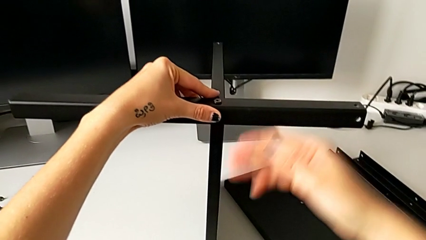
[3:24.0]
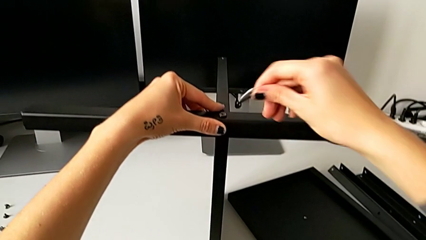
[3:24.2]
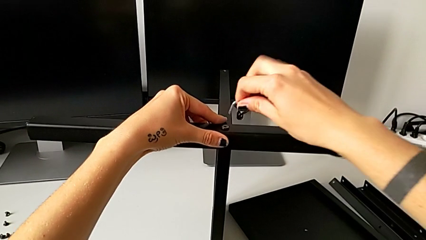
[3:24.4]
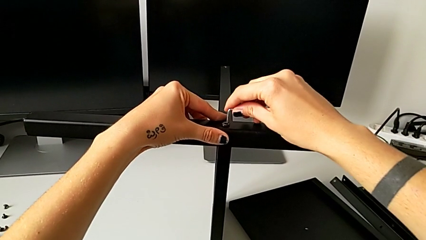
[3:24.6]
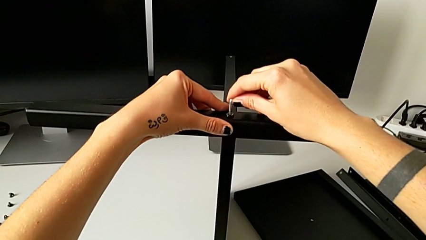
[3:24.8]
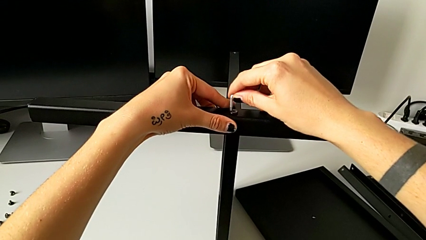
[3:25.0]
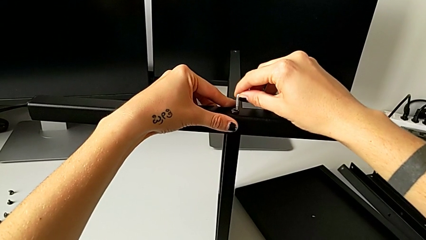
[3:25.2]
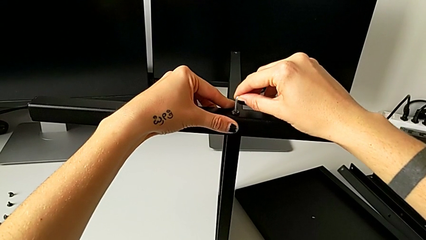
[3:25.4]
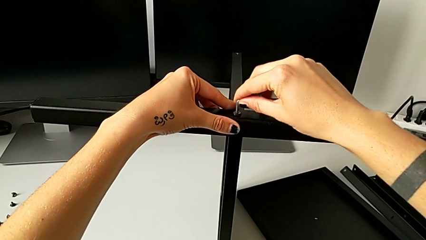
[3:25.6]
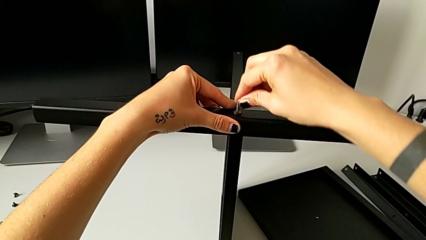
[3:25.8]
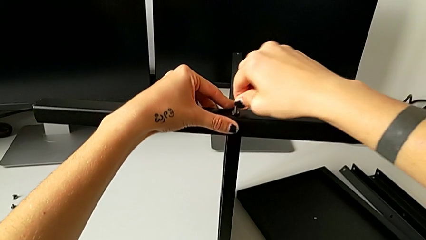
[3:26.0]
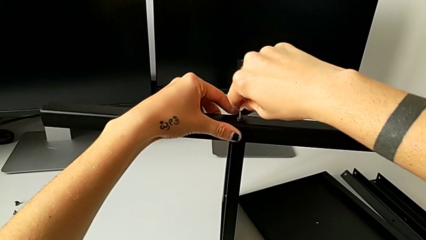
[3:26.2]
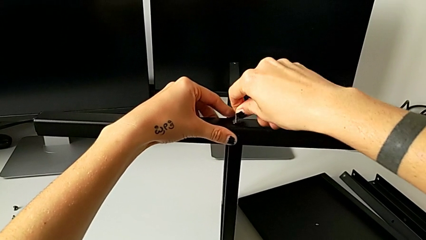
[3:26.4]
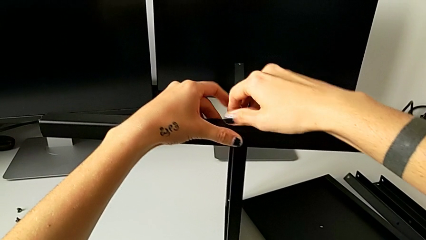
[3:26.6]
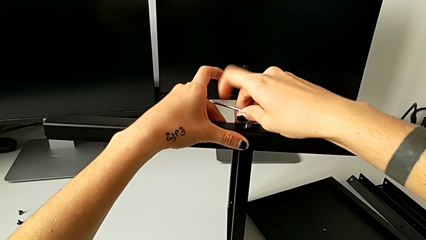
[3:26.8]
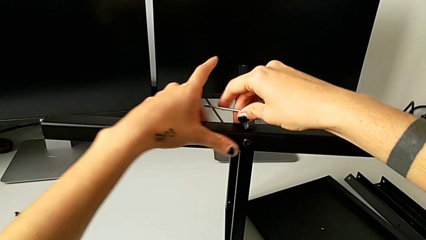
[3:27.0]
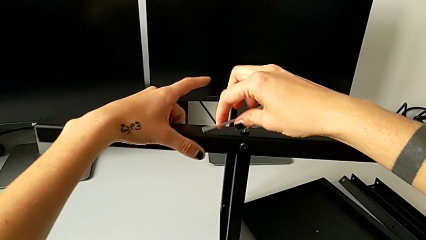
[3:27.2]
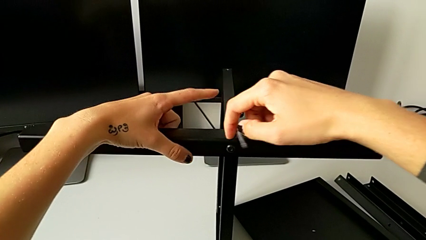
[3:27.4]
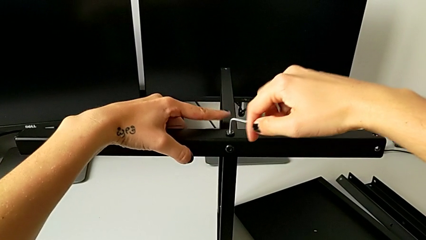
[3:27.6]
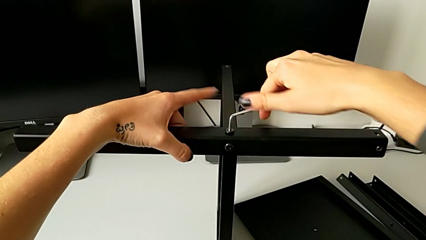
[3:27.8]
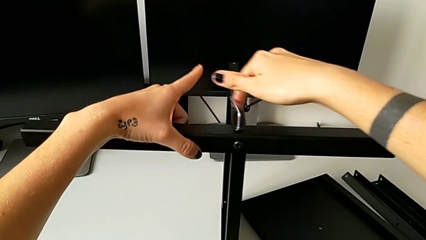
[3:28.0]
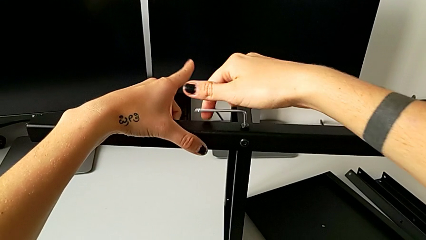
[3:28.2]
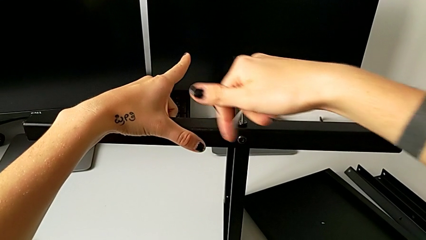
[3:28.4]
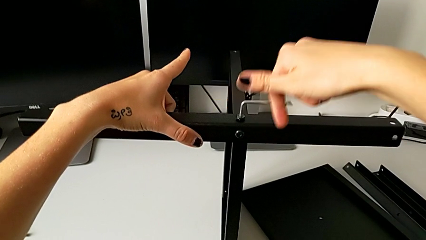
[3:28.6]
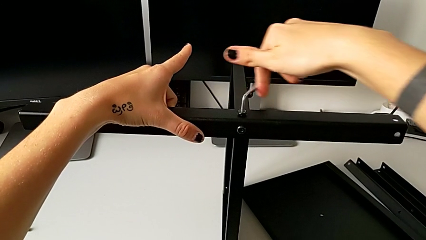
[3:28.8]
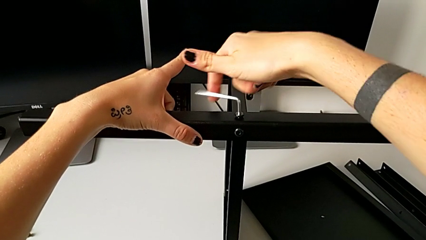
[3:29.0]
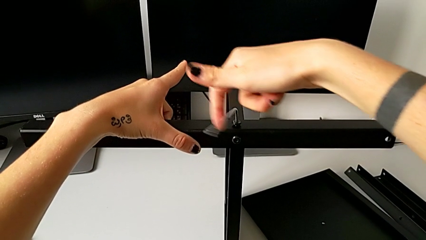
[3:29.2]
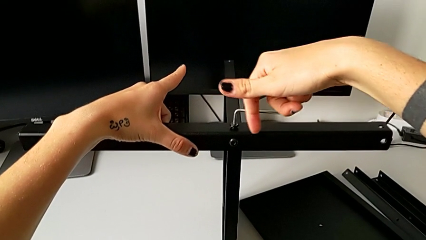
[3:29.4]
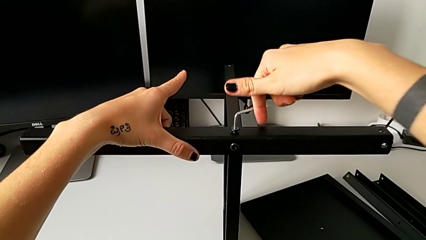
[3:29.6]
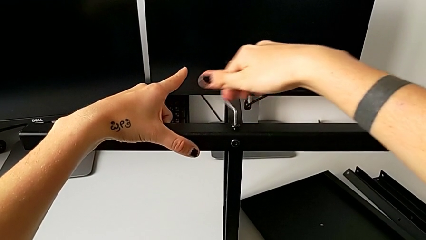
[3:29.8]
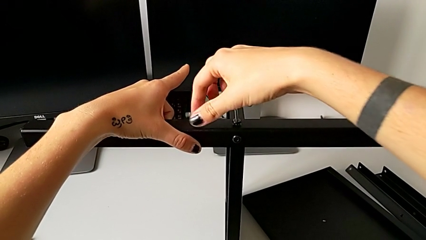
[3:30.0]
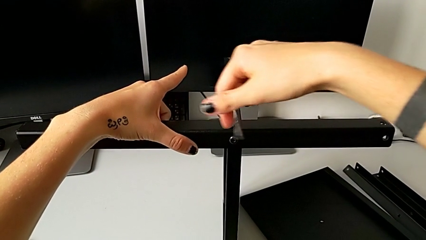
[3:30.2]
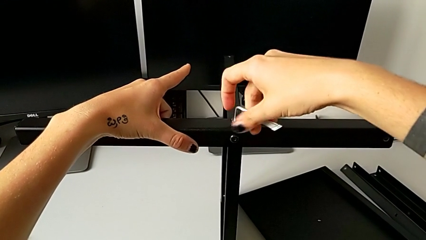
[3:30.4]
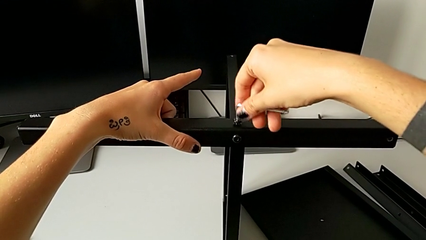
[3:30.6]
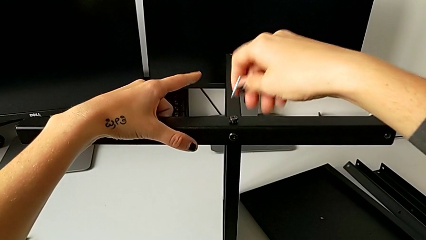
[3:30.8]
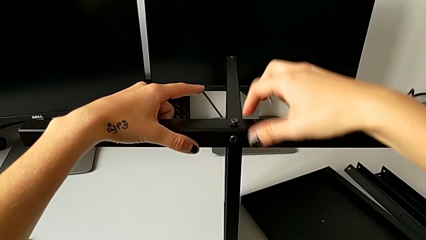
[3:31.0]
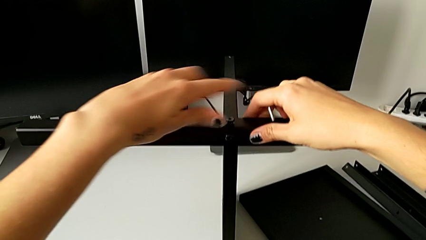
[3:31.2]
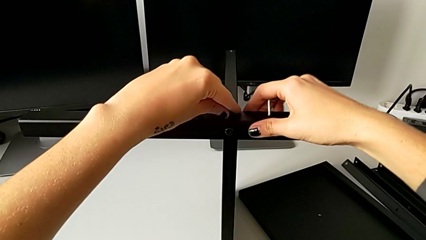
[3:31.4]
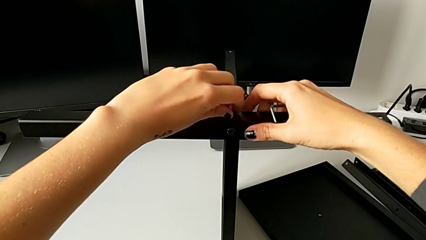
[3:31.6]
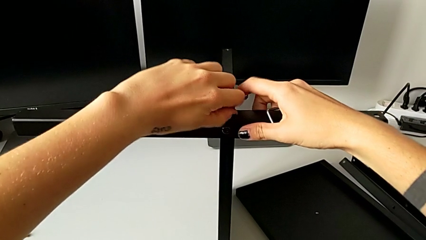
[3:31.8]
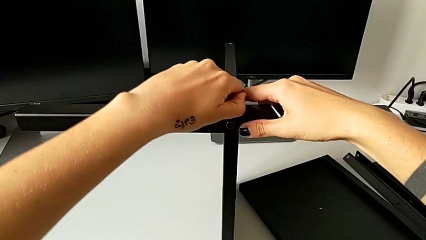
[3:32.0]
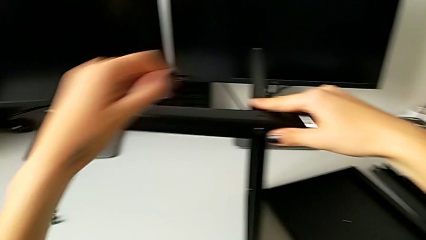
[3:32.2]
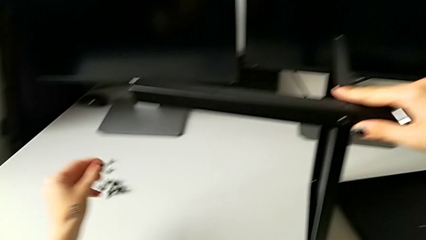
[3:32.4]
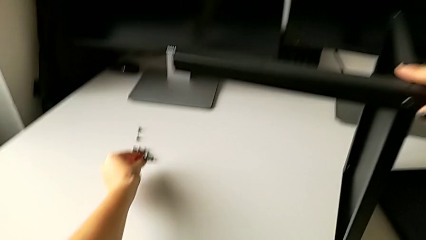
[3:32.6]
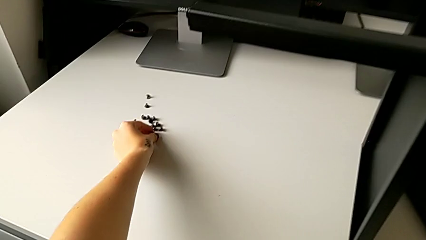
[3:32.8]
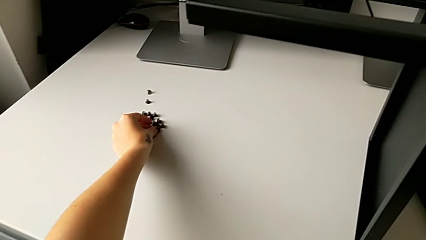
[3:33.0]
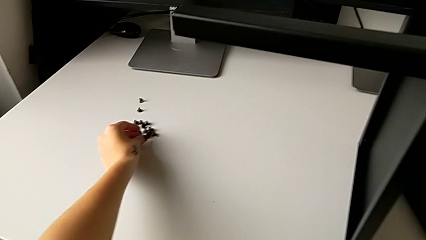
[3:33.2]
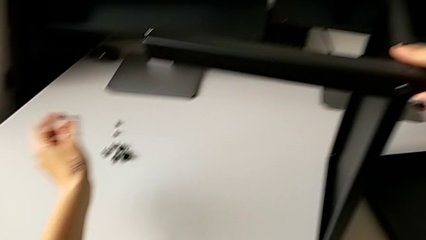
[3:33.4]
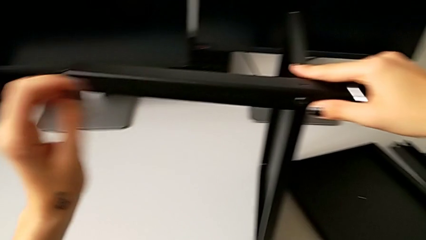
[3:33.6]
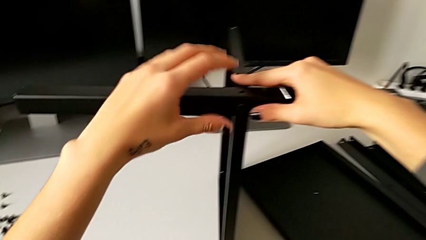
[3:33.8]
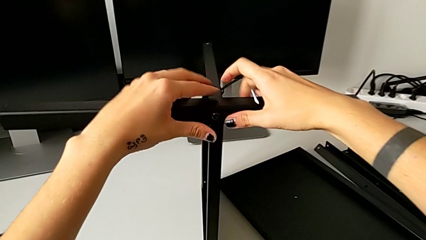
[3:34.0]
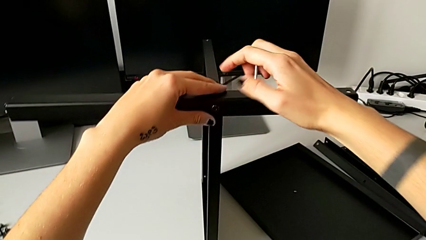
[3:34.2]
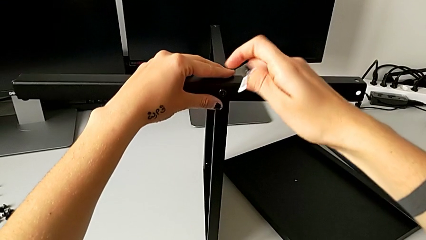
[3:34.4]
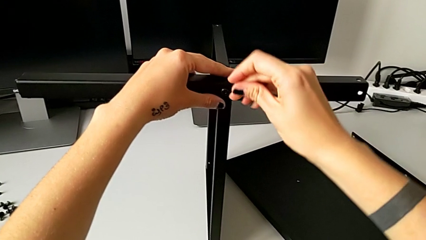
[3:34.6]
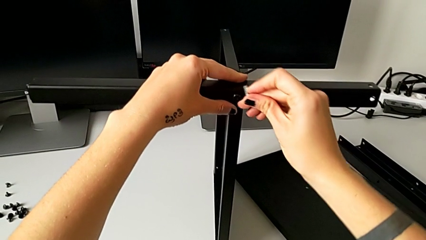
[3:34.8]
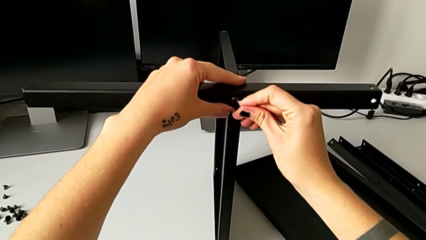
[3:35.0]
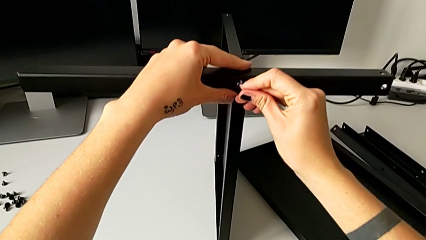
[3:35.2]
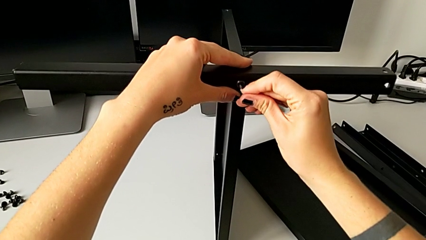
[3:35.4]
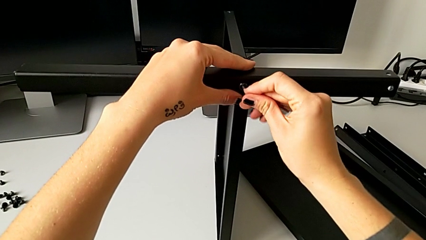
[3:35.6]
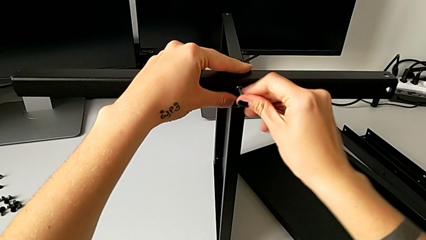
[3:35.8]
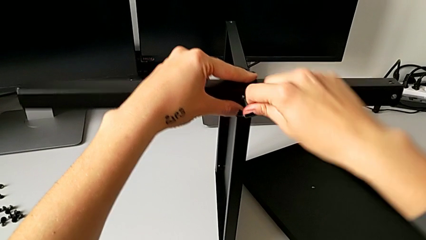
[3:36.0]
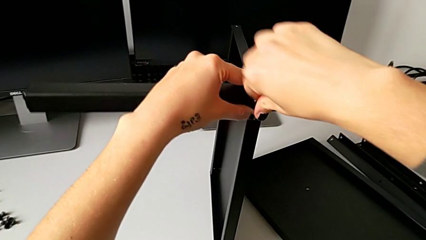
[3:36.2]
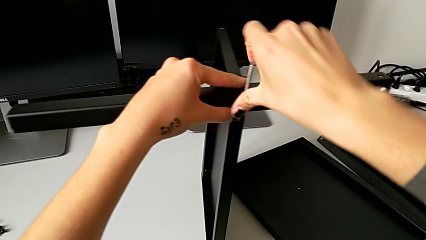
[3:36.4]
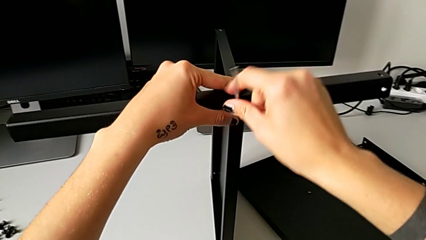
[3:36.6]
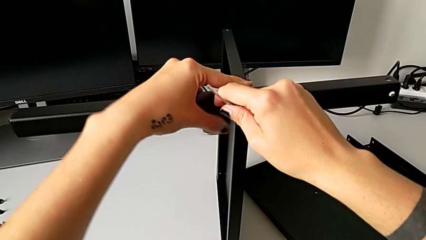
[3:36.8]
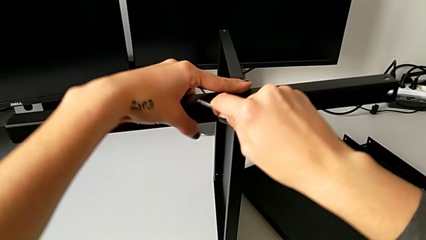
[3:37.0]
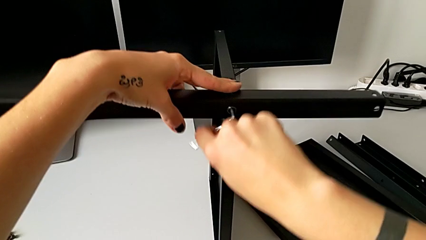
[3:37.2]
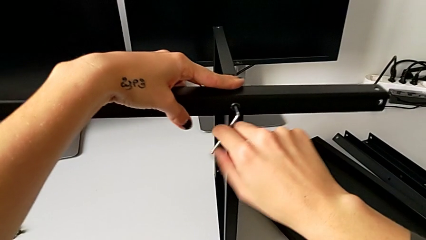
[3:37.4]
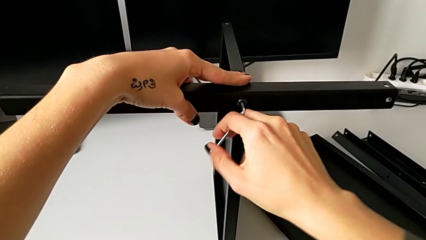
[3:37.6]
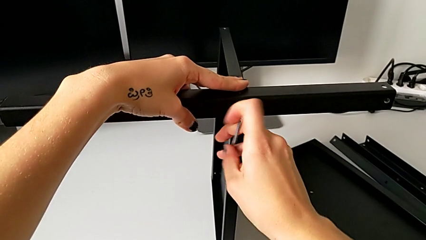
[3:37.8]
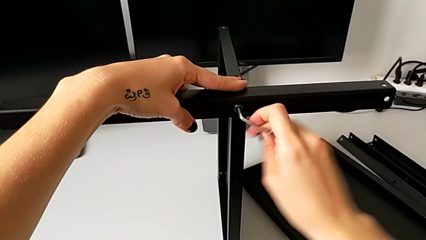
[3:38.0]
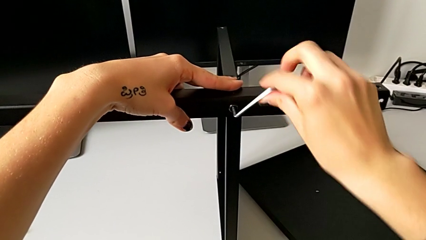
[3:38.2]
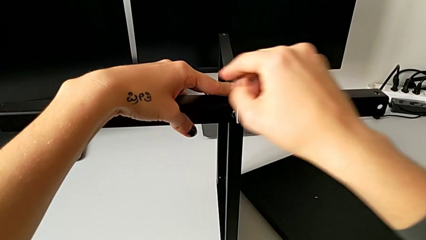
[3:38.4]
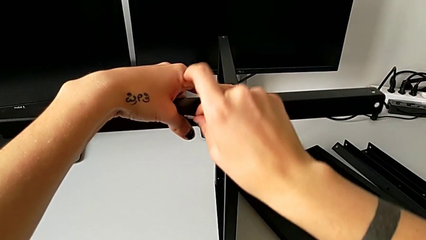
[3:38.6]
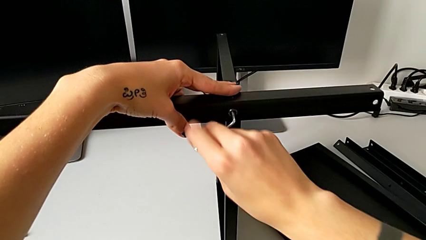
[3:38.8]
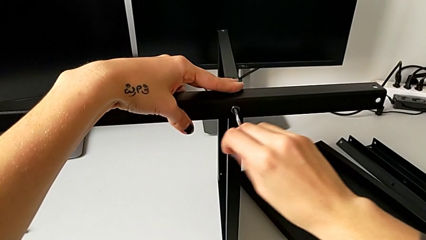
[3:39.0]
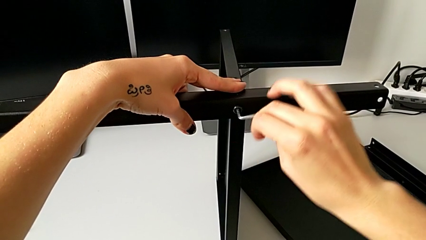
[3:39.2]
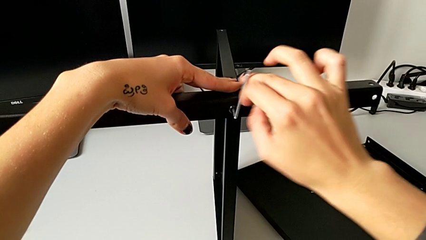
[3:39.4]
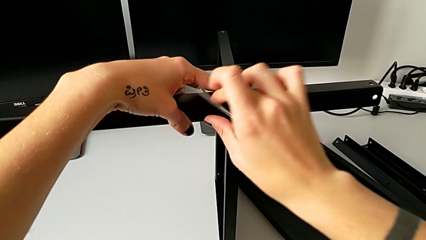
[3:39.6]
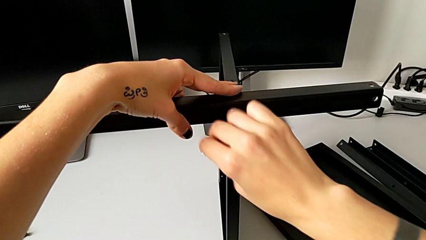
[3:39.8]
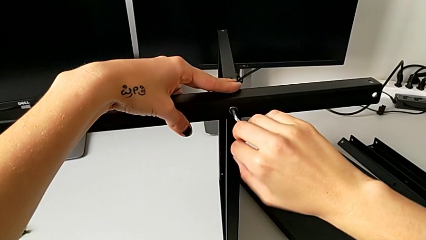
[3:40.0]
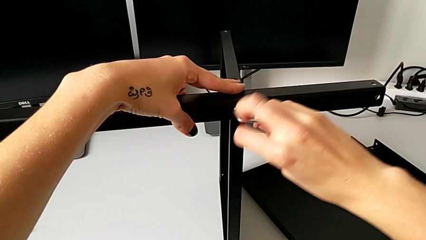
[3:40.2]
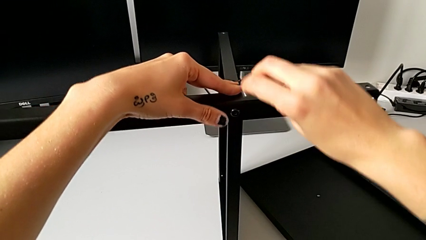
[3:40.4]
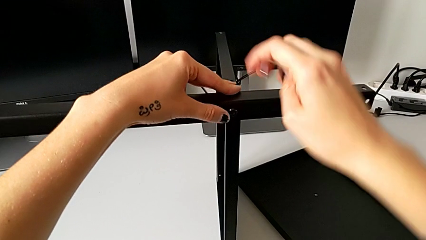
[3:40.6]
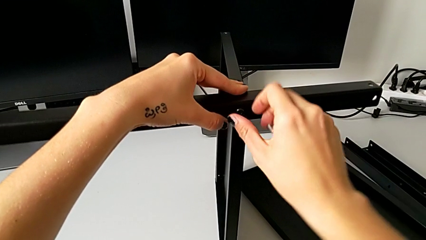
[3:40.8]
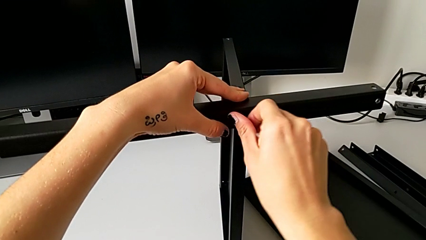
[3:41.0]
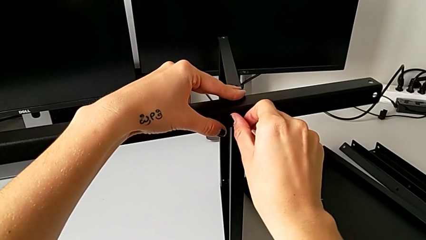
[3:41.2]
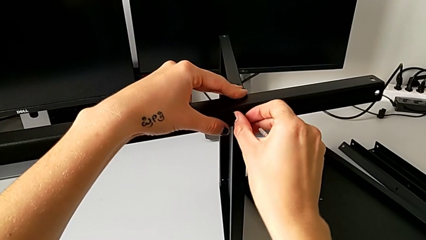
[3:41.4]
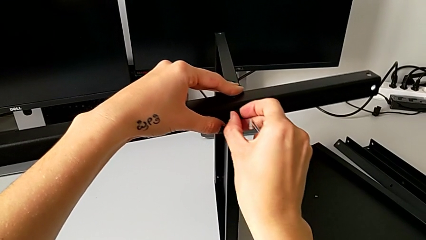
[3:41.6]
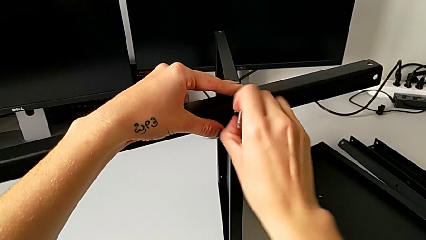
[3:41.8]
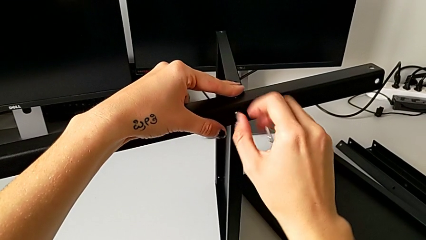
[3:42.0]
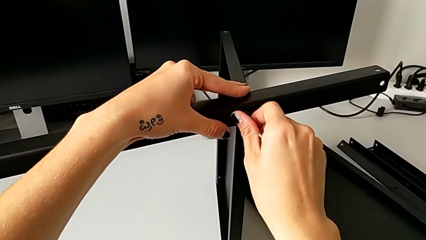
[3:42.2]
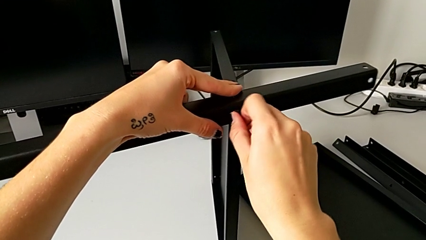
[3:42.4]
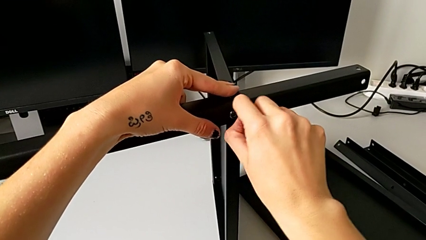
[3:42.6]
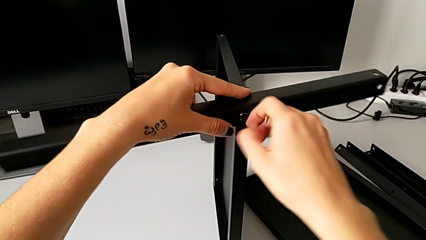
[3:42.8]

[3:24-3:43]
The camera wearer is disassembling the fourth leg. They grab the Allen wrench, insert it, unscrew the hex socket head, withdraw the Allen wrench, unscrew the hex socket head, disassemble it, place it, insert it, unscrew it, withdraw the Allen wrench and unscrew the hex socket head.
